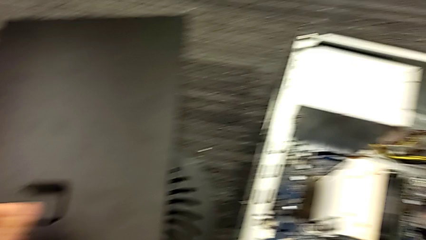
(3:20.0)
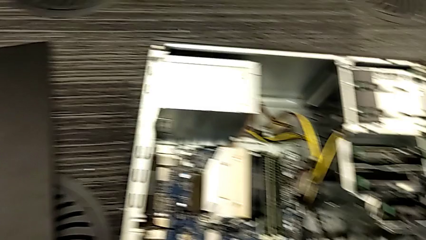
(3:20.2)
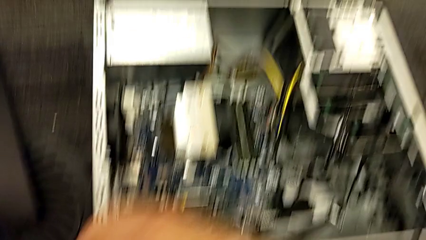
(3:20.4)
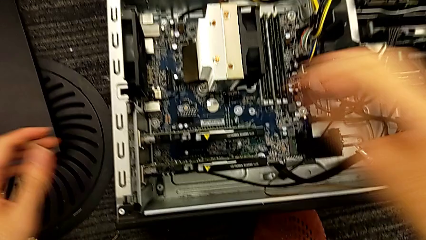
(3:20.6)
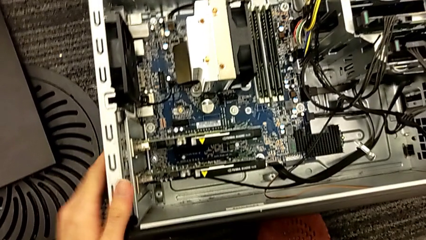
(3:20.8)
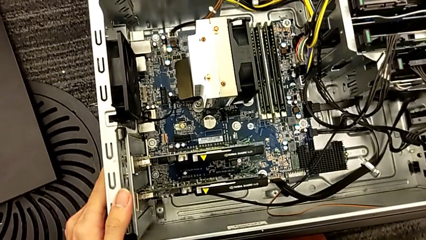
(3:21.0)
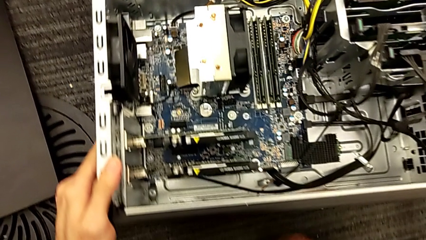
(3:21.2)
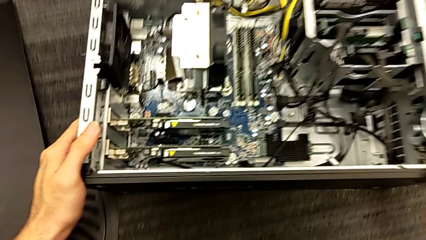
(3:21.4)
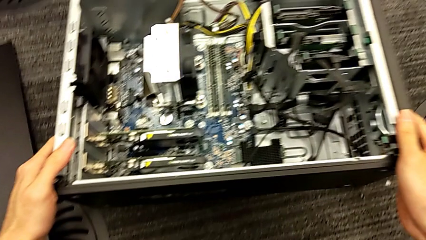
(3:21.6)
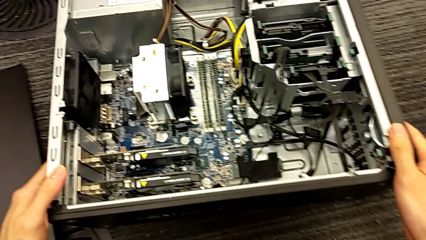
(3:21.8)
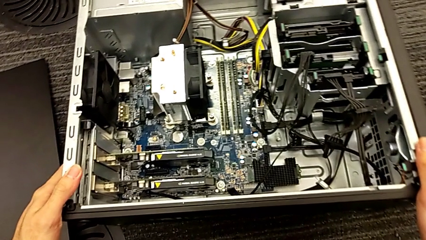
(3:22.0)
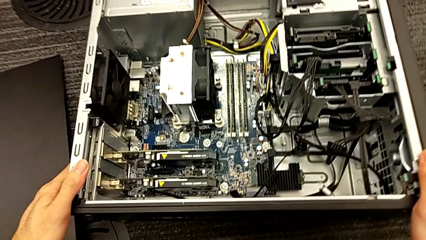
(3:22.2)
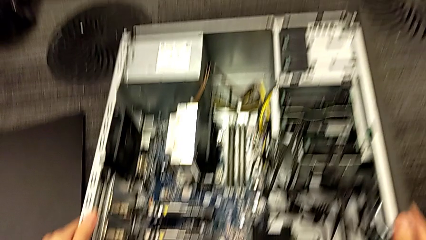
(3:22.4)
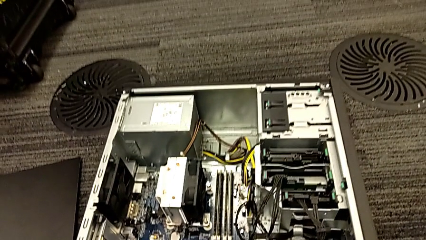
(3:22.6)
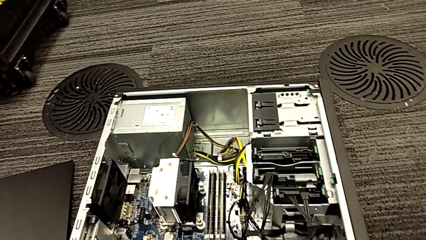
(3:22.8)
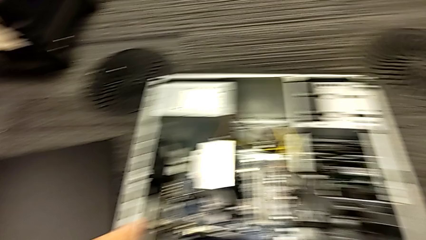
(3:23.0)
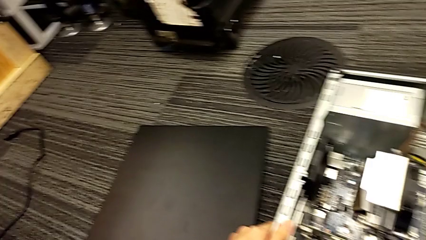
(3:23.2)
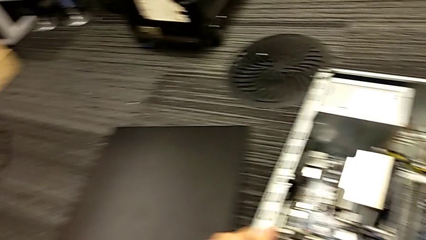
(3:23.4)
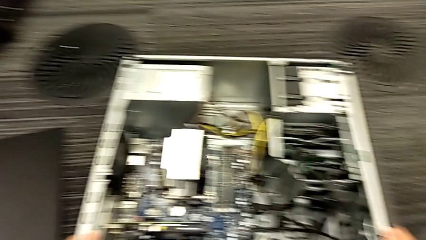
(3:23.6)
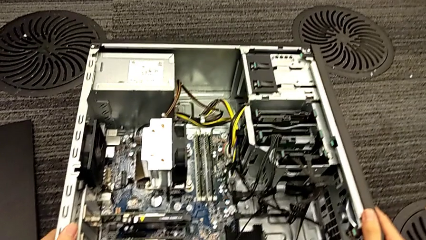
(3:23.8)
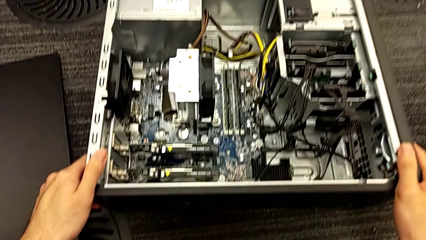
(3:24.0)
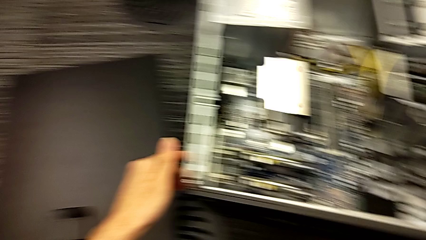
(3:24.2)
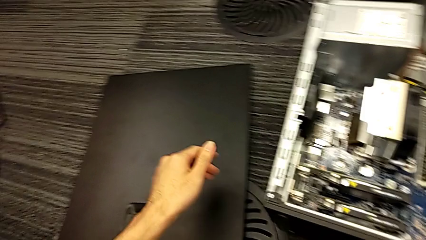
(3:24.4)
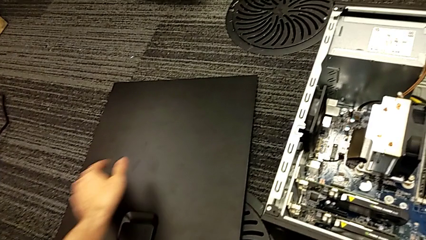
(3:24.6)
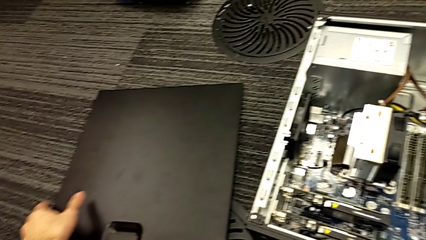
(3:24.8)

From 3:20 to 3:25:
The camera wearer is assembling the graphic cards. They place the computer tower.

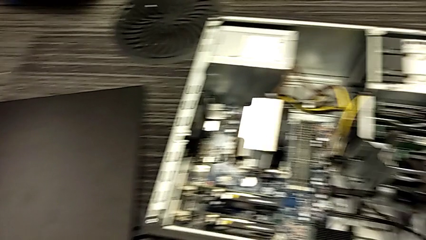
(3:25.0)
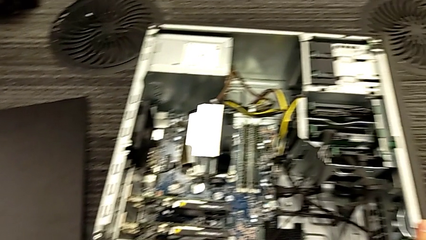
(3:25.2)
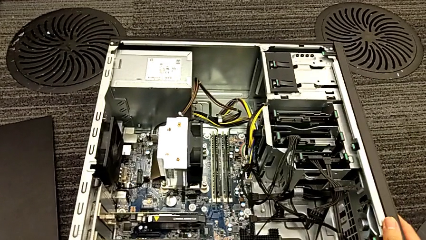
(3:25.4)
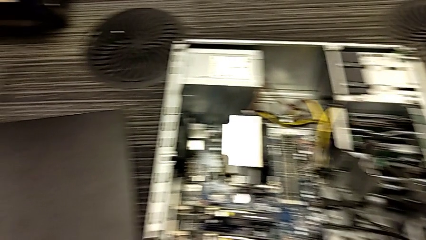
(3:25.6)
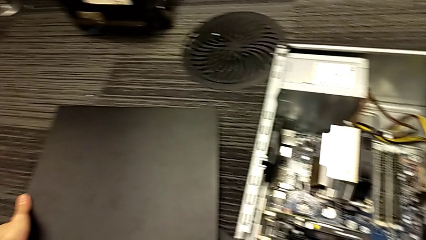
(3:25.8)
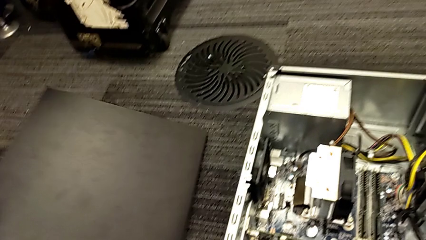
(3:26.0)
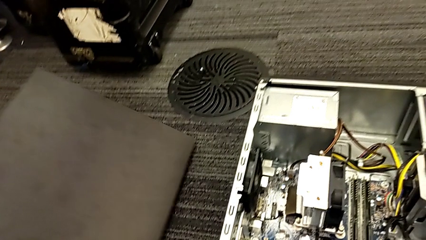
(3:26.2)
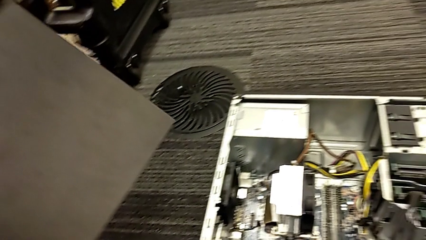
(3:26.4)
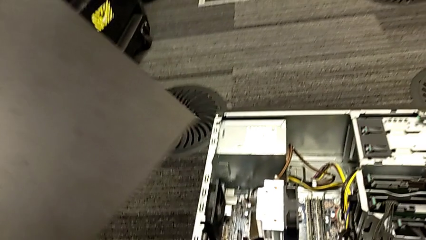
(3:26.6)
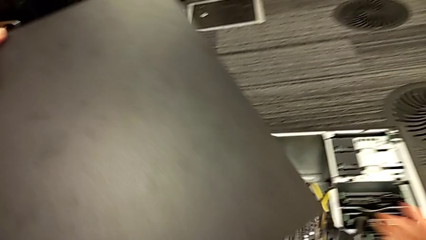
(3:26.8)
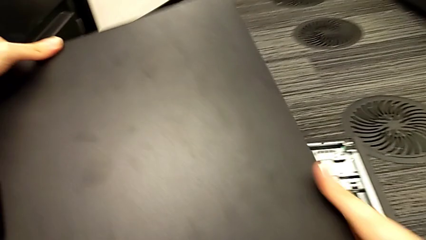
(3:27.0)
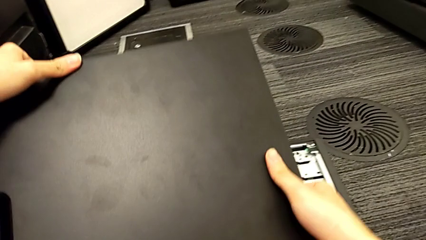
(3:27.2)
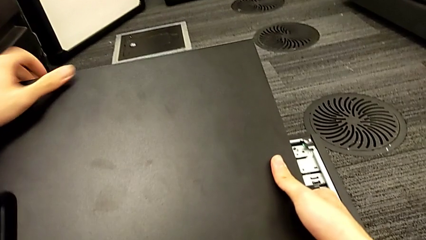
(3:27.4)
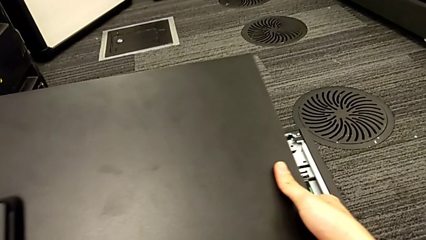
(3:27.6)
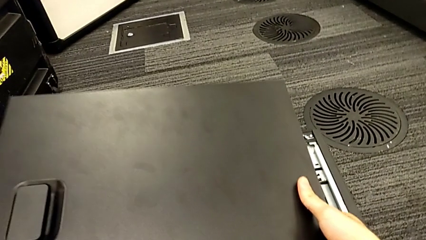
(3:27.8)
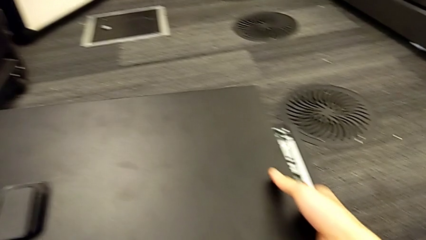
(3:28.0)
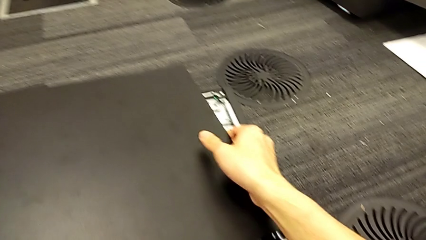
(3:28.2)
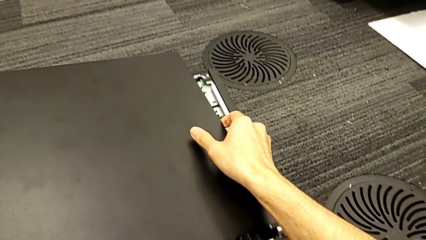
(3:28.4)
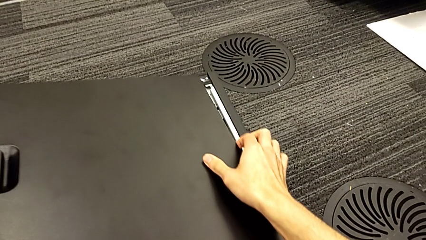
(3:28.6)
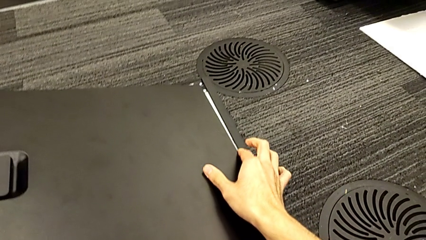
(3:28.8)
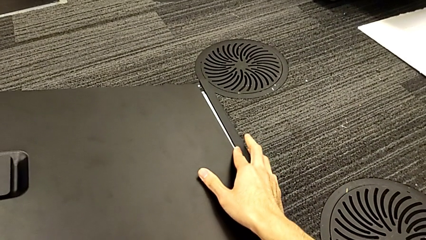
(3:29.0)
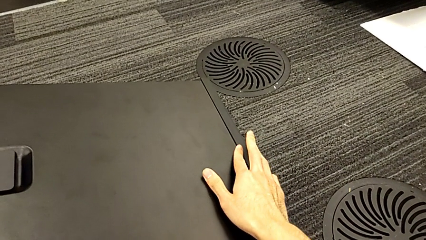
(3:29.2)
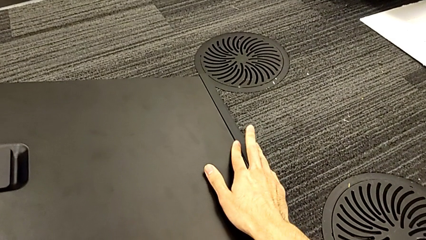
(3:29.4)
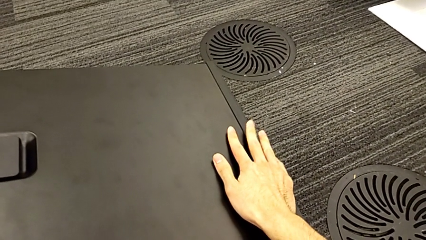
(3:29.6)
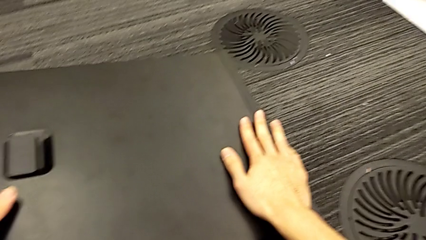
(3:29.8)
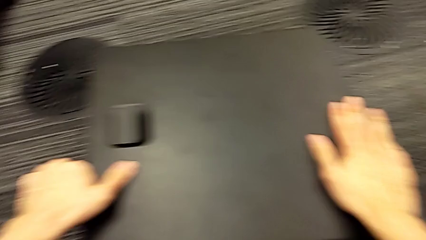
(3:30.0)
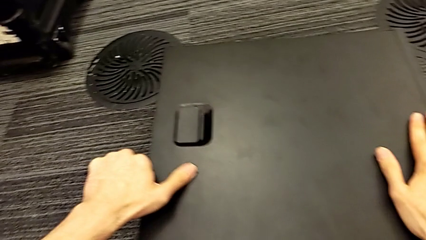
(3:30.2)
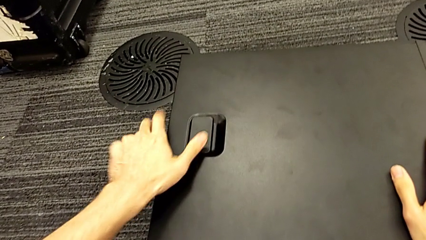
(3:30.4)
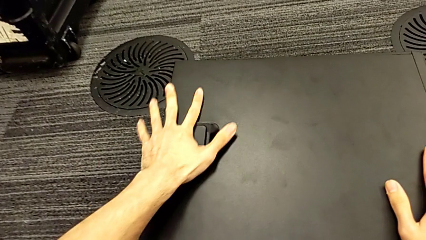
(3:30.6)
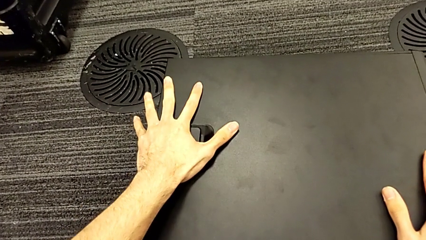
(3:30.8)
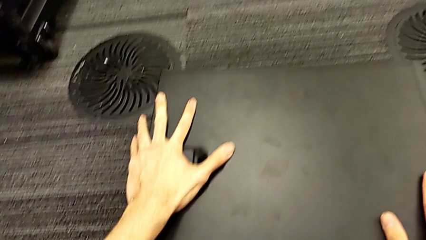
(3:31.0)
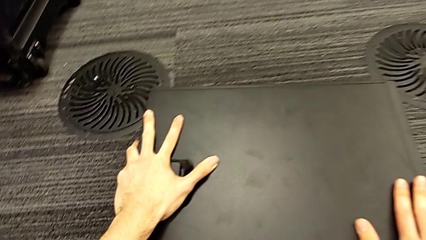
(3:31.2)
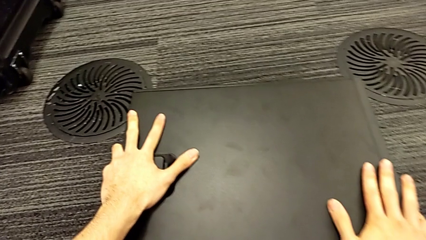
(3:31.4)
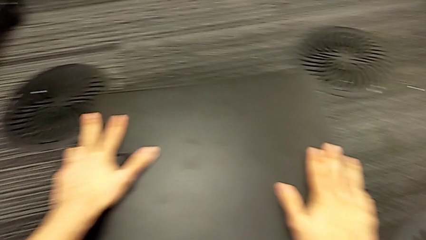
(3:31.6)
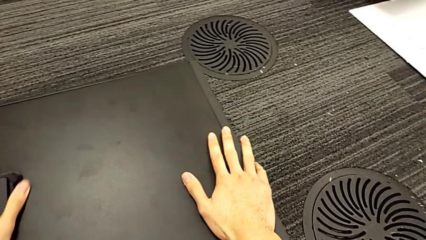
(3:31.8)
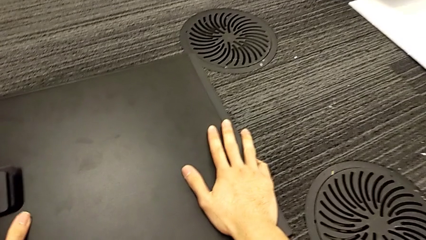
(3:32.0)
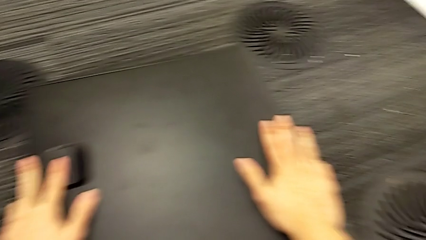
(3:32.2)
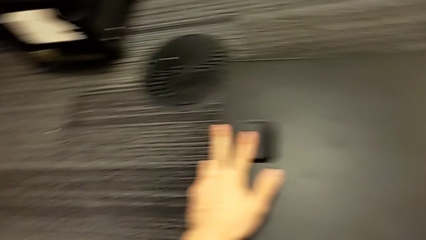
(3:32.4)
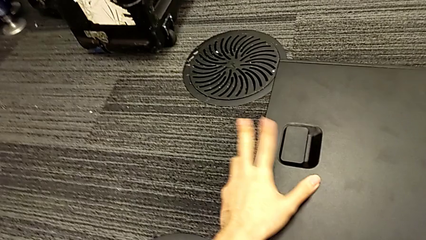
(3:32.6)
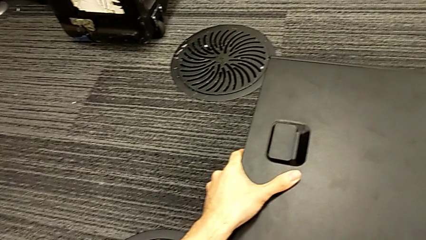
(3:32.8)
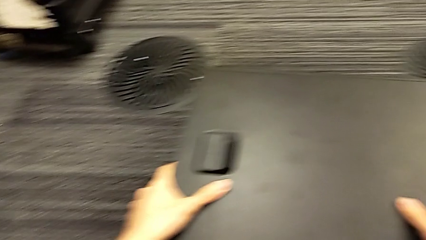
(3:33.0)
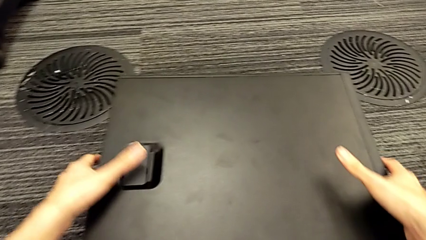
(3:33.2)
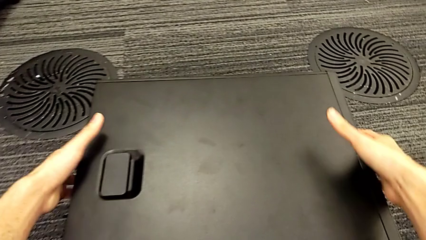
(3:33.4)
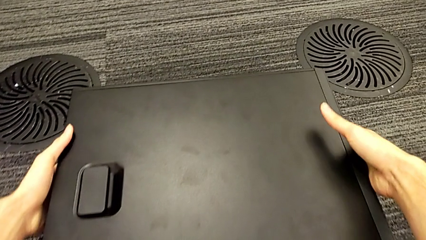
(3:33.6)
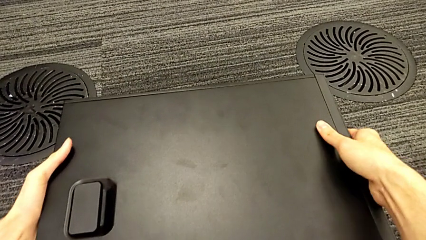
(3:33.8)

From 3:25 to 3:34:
The camera wearer puts the black cover on the computer. They insert the cover.

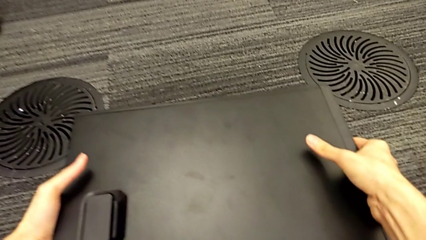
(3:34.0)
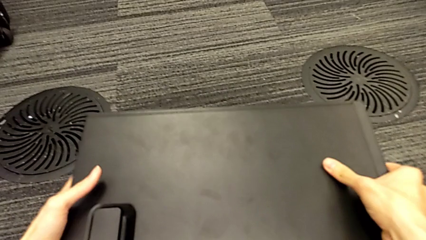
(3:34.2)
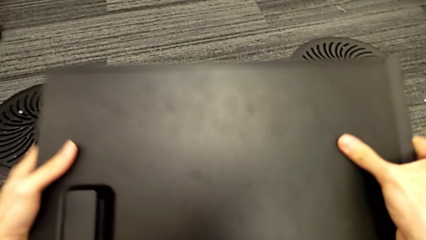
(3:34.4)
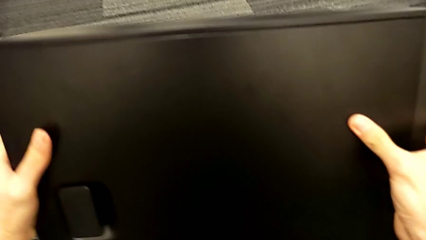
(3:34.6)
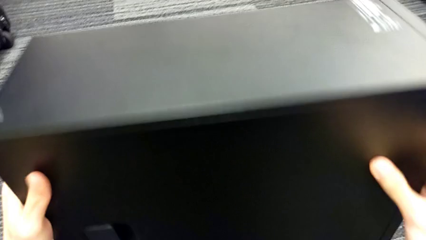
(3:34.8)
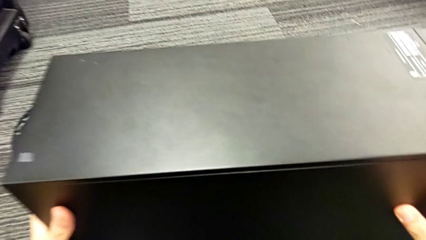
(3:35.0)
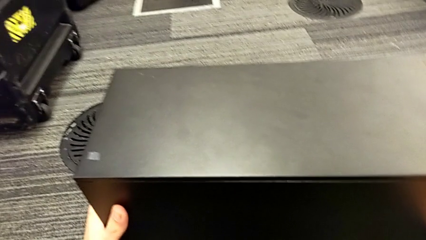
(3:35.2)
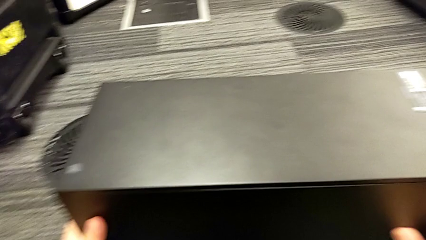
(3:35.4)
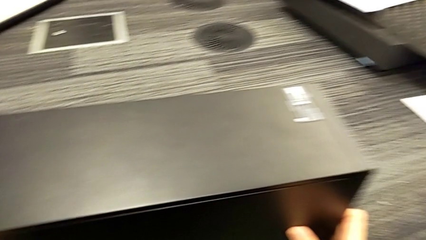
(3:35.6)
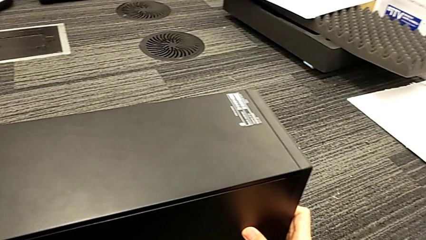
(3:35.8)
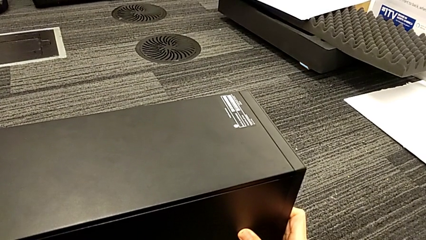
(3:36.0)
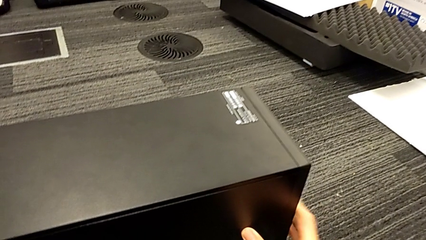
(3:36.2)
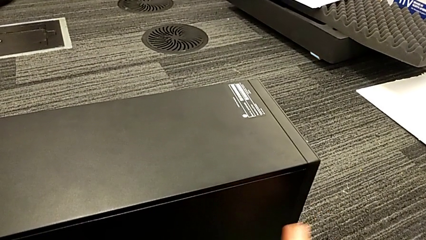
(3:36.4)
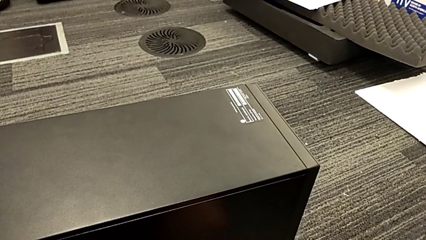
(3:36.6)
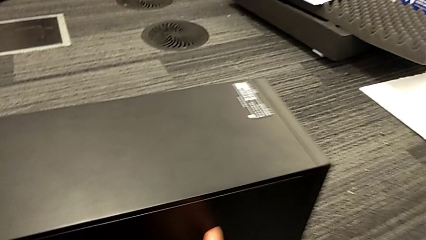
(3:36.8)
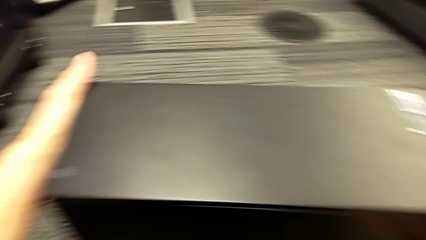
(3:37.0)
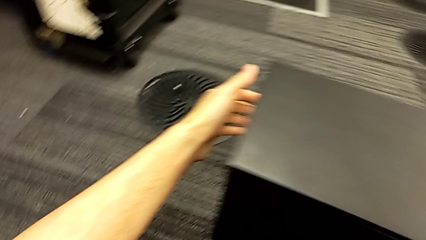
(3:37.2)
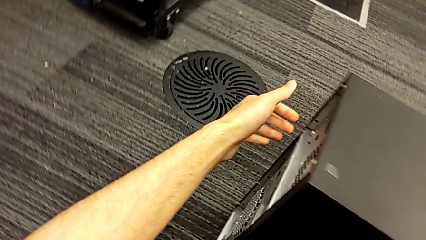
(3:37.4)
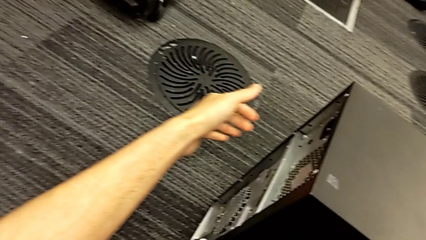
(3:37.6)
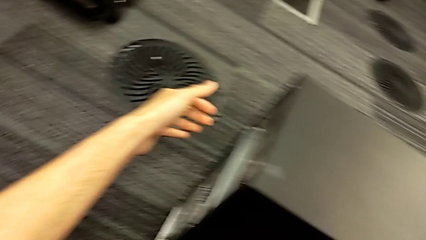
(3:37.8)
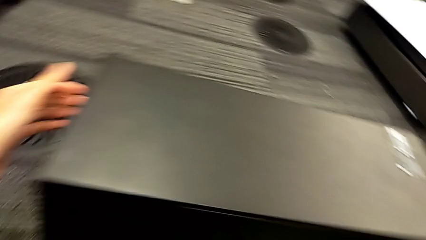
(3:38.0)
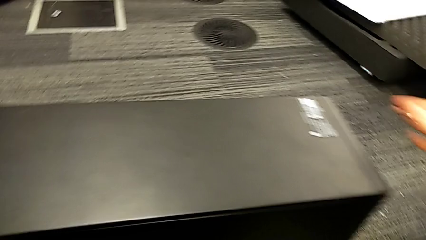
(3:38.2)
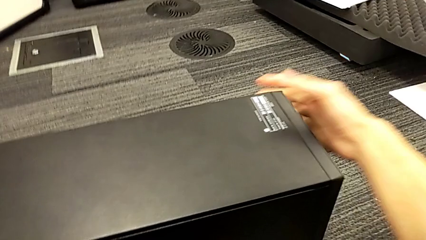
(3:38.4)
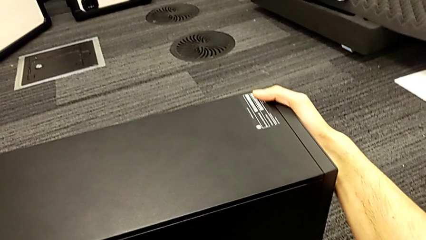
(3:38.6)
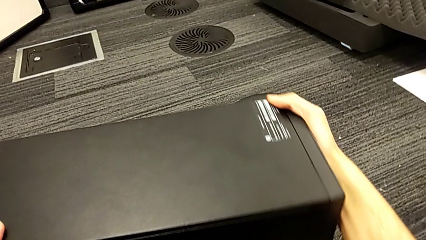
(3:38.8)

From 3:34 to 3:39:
The camera wearer is returning the computer to its original place. They begin to turn the computer tower.
